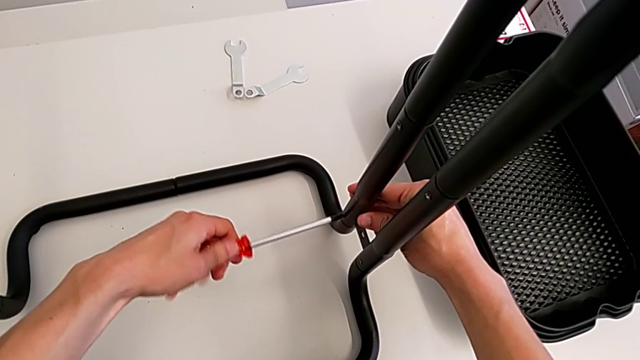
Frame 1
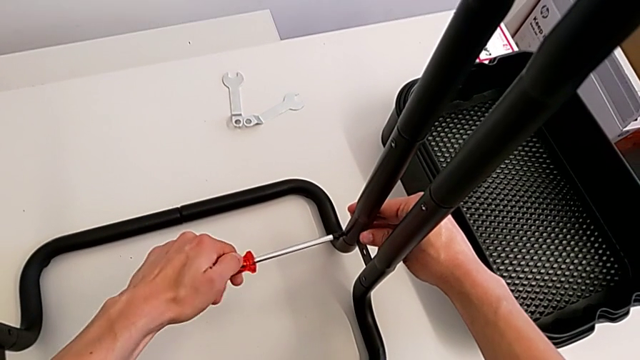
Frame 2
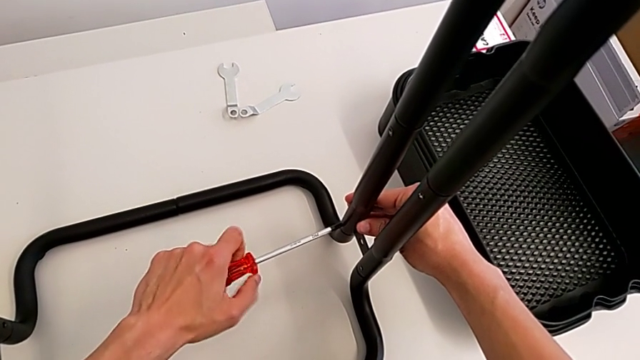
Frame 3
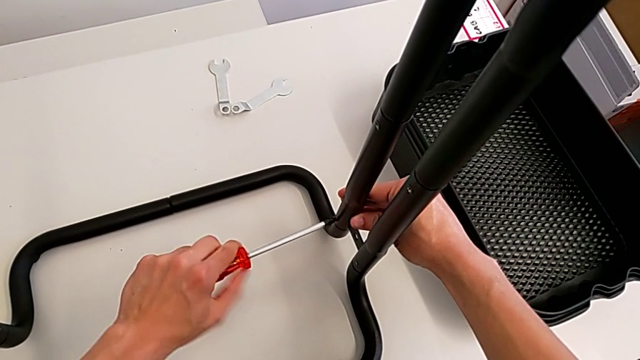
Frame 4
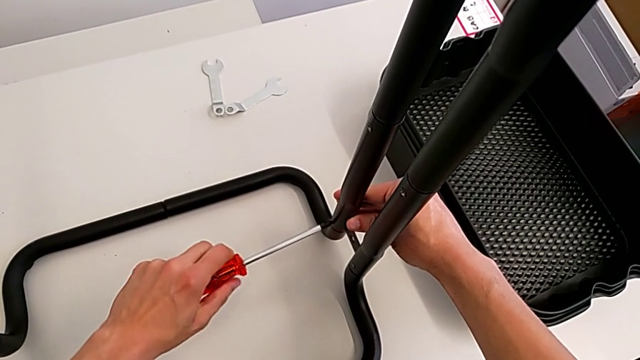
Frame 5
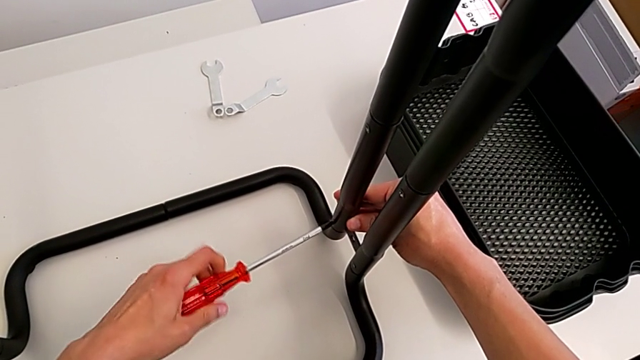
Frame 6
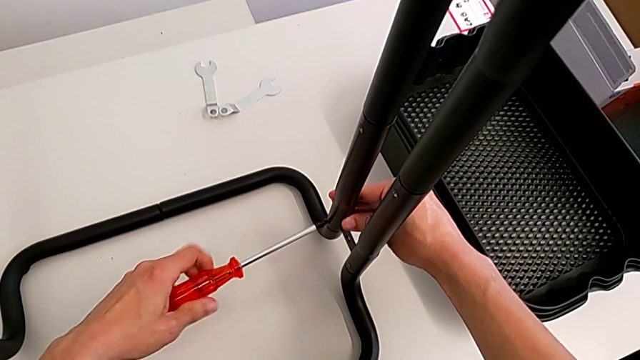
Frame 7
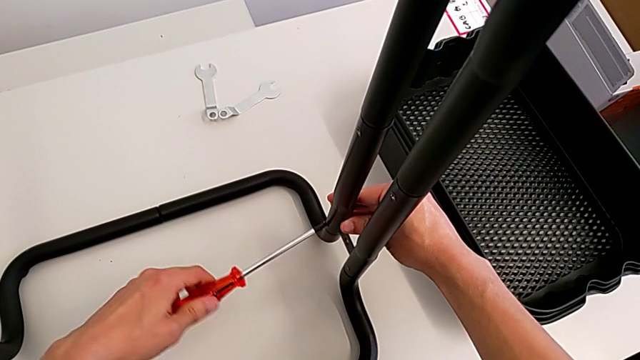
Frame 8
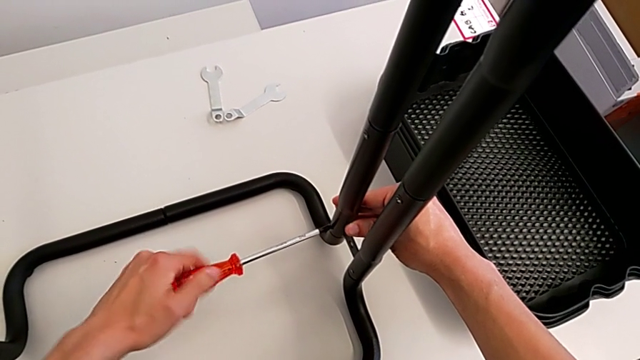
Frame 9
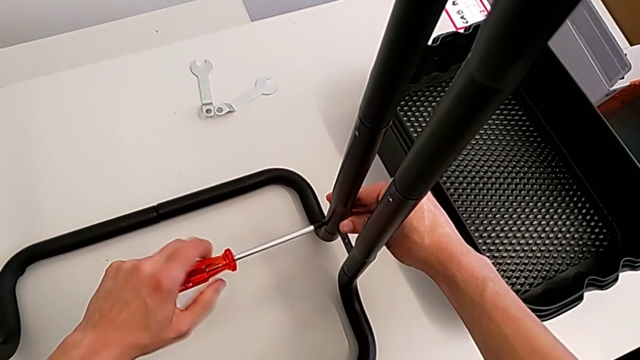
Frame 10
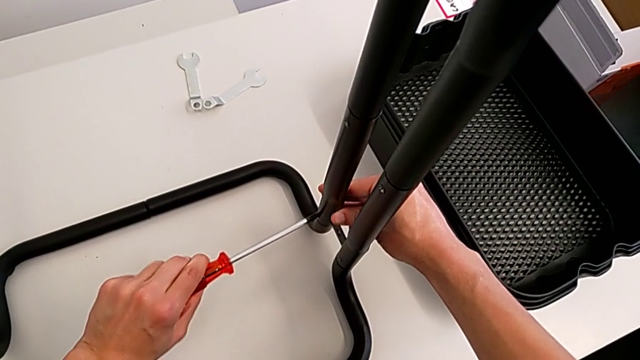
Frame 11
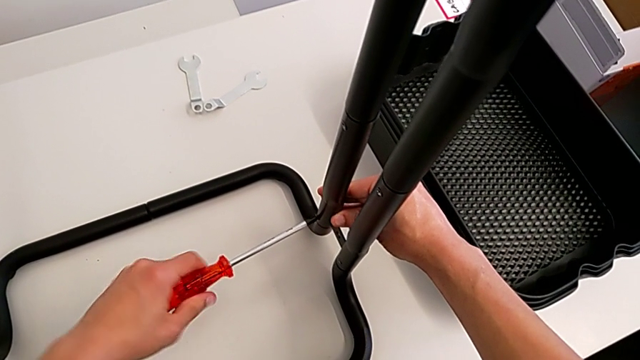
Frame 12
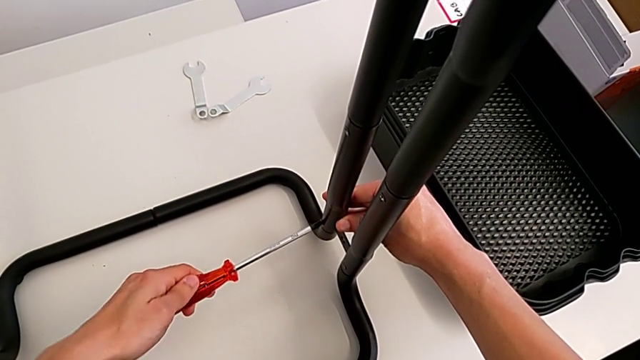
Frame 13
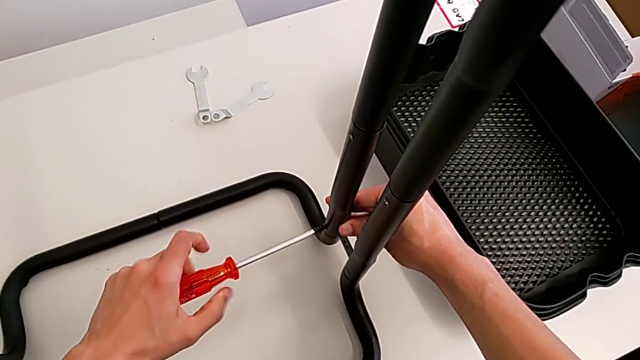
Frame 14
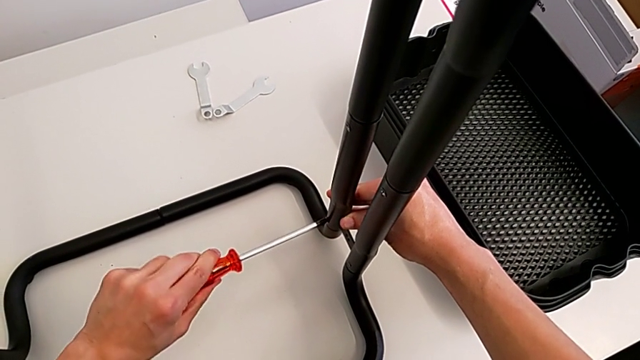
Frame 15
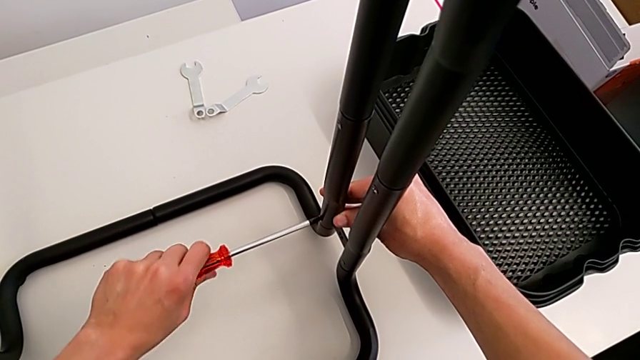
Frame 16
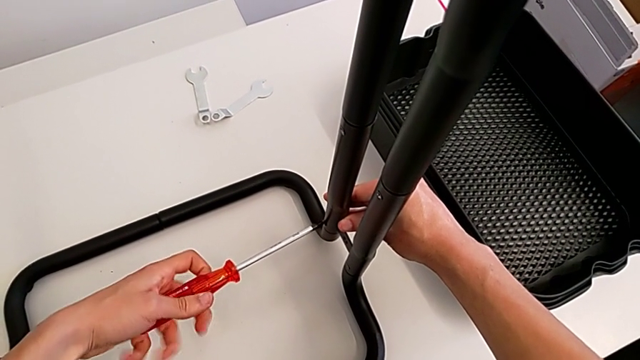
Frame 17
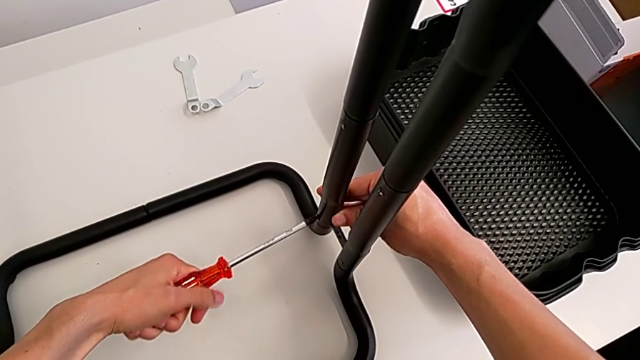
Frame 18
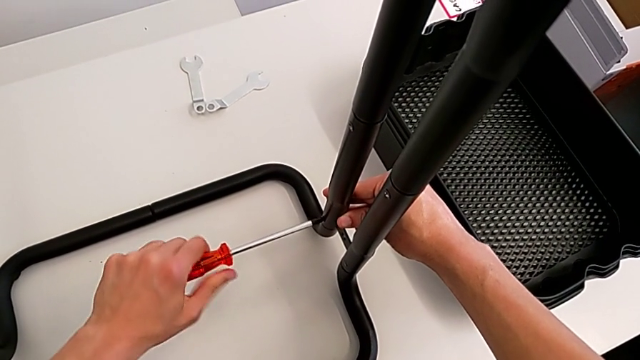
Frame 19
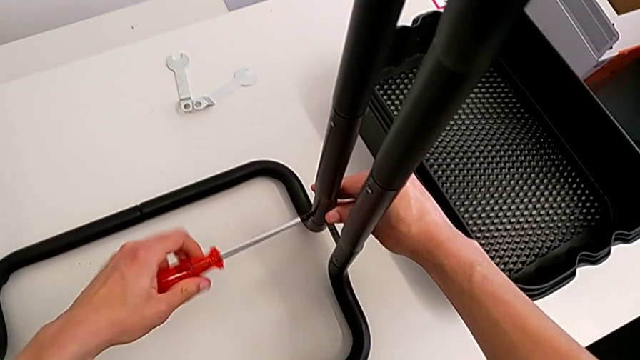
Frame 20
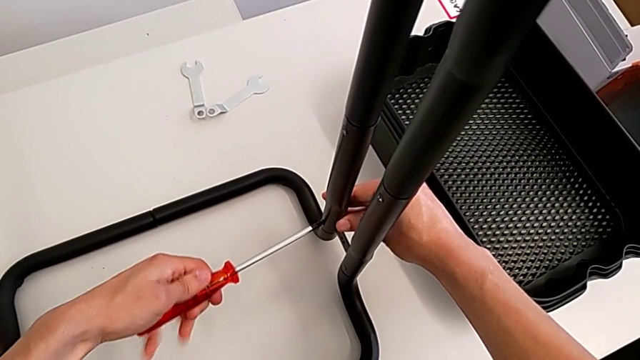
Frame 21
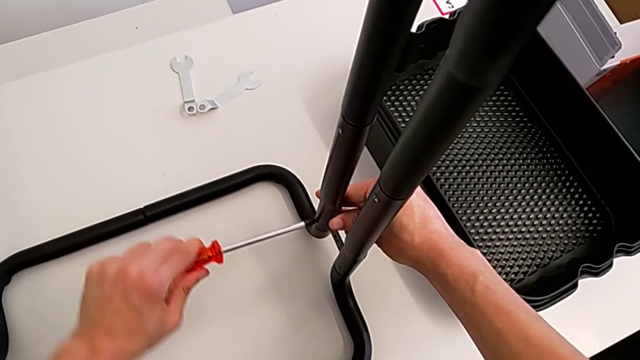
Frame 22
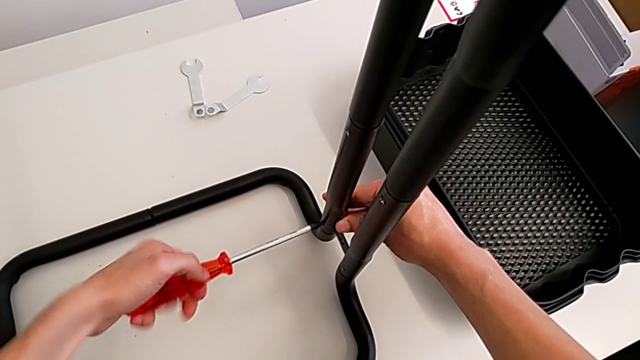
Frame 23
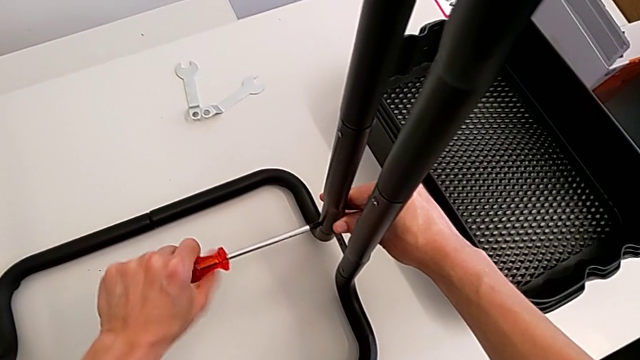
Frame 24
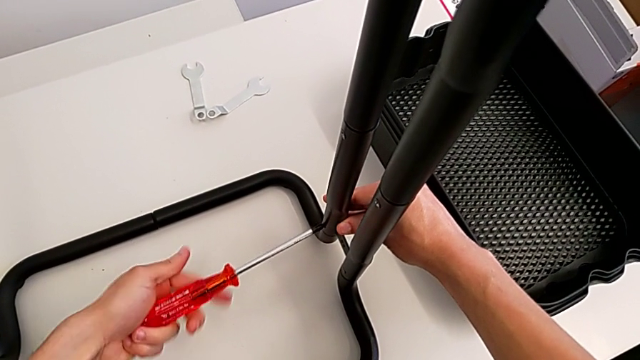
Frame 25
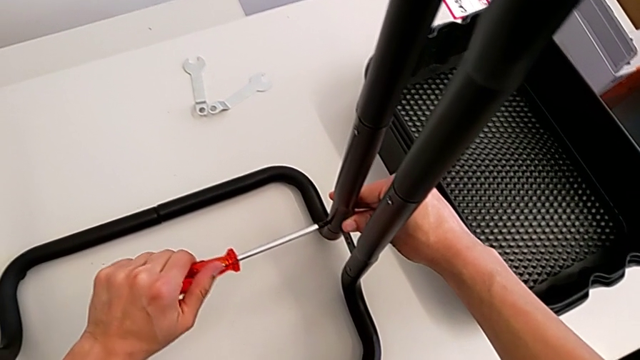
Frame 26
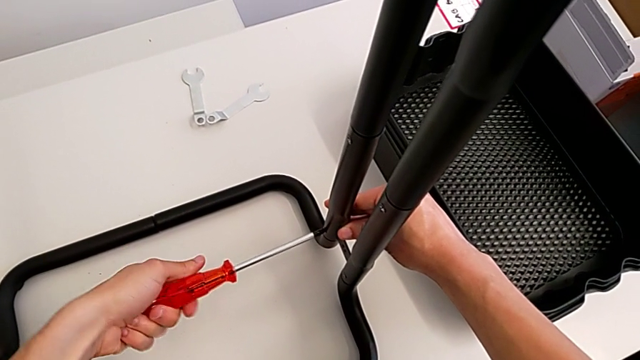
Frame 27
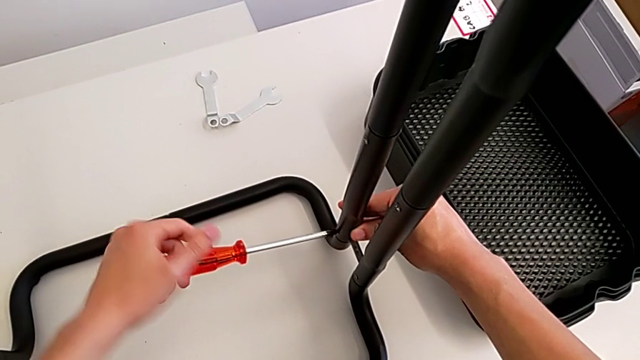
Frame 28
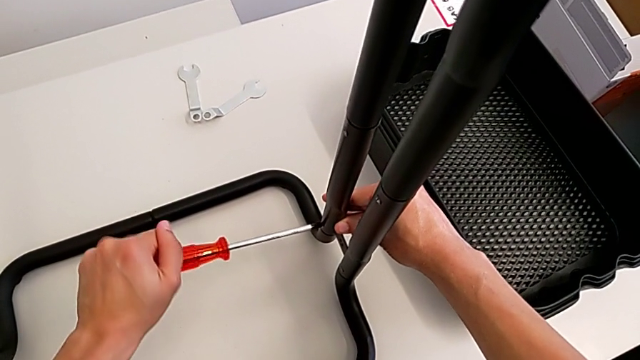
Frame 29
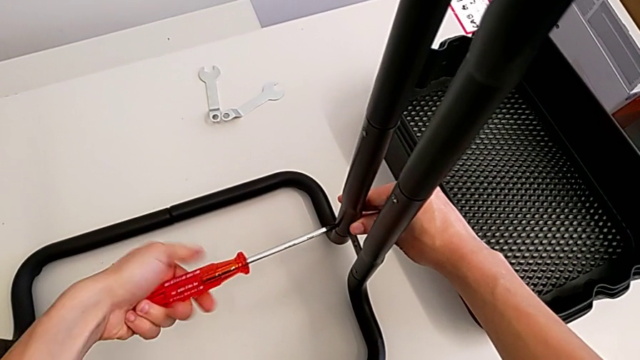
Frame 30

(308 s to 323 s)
The camera wearer is screwing the bolts of both legs. They keep screwing the bolt.

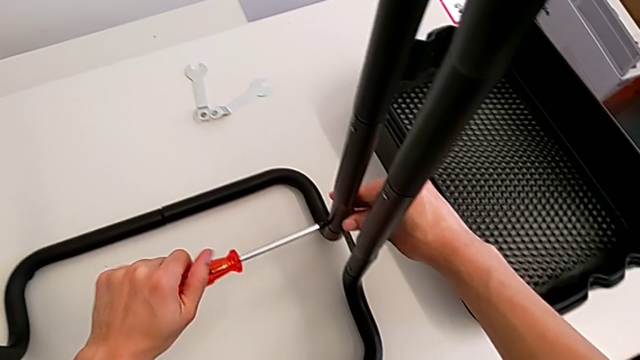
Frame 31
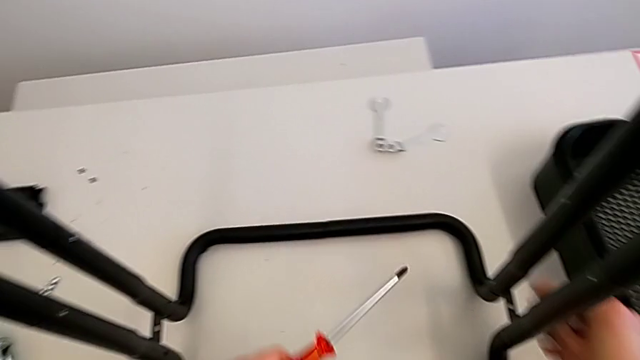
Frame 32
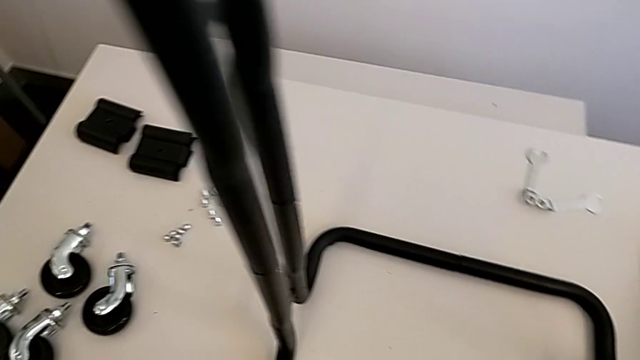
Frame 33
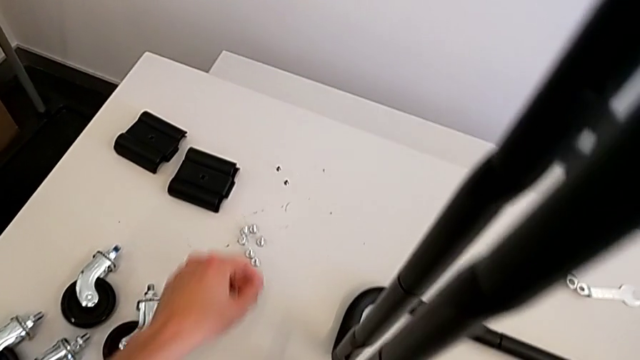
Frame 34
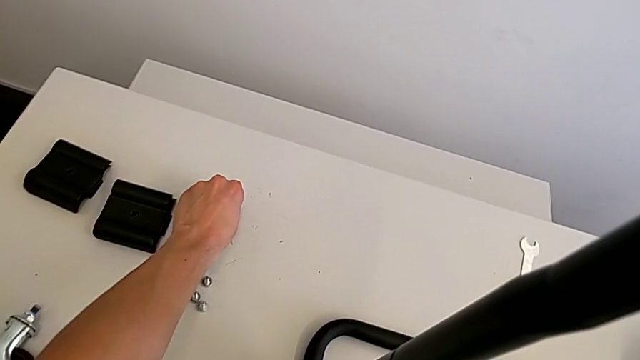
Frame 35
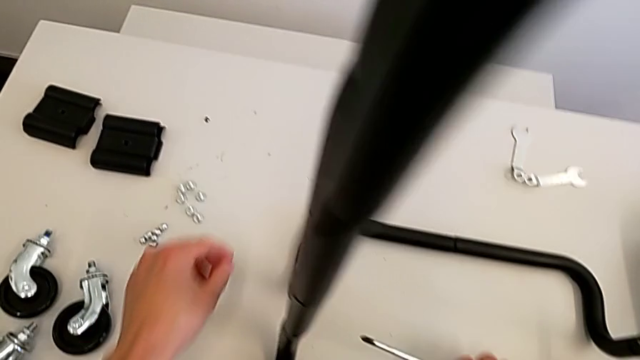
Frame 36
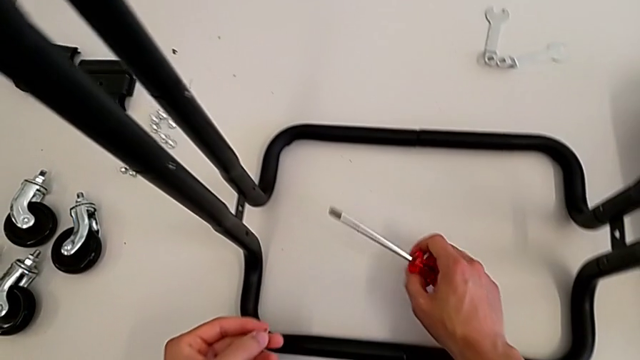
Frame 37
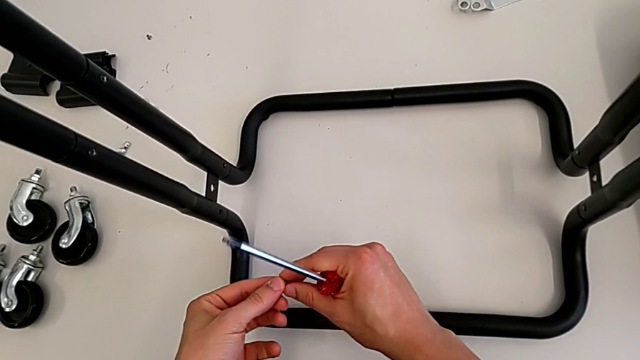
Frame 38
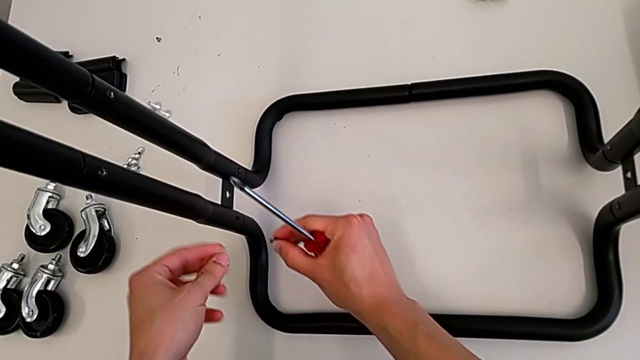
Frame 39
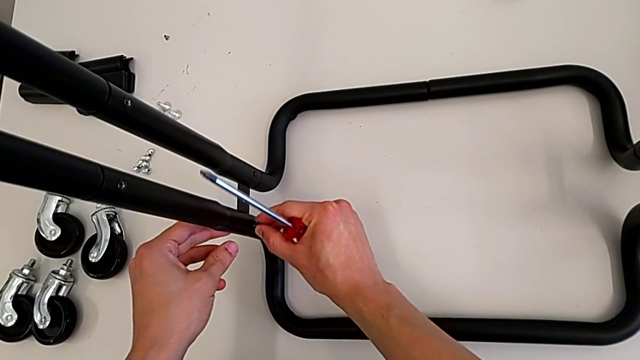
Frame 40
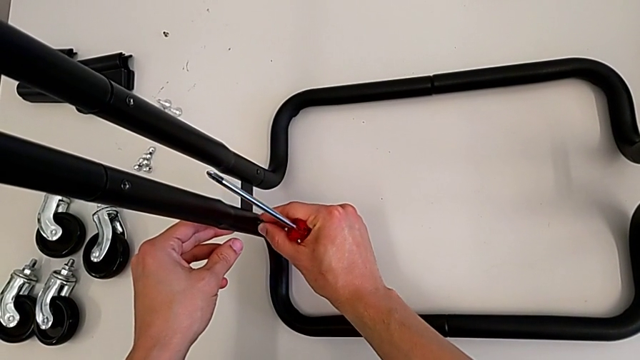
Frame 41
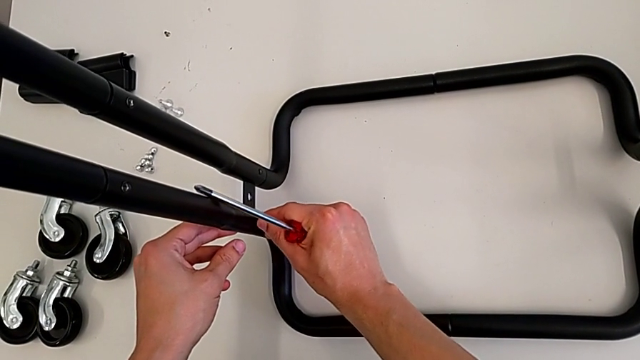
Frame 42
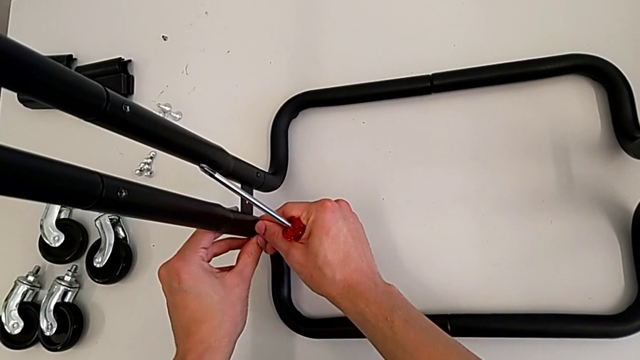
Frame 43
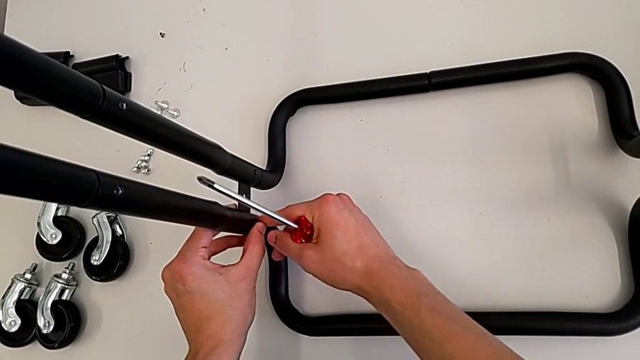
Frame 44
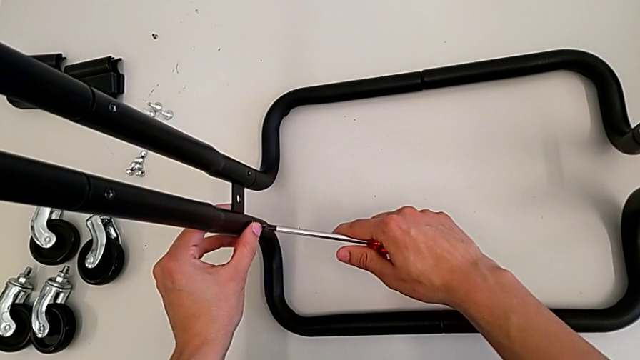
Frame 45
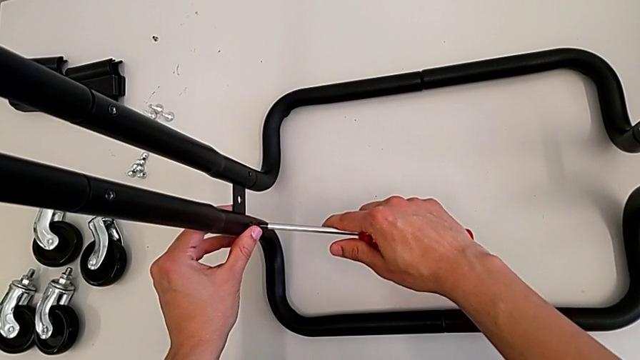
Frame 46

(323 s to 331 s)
The camera wearer is screwing the bolts of both legs. They withdraw the screwdriver, grab the bolt and insert it.
